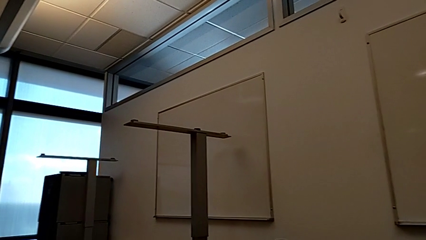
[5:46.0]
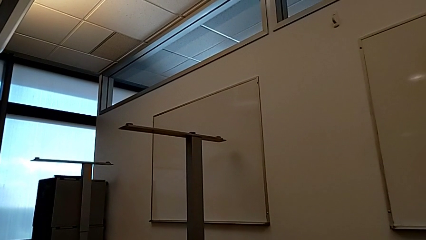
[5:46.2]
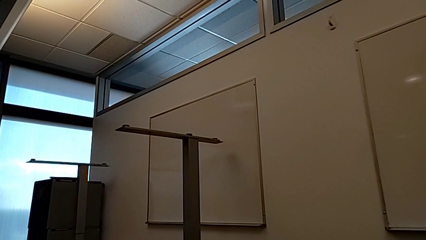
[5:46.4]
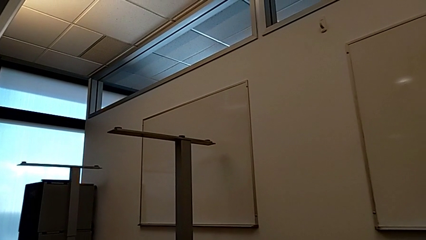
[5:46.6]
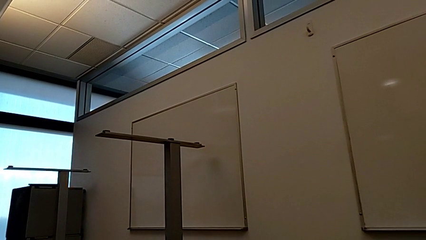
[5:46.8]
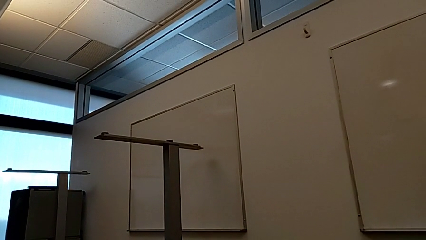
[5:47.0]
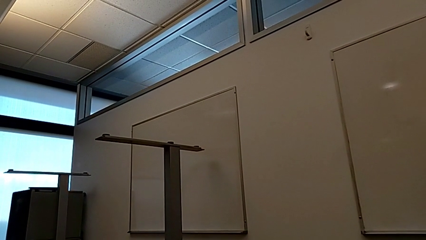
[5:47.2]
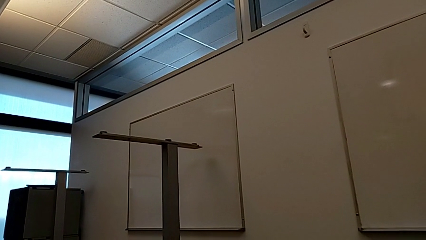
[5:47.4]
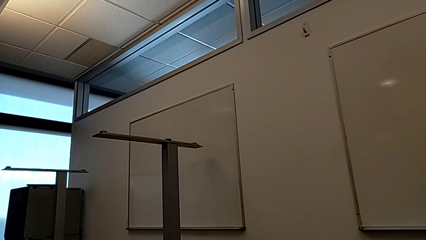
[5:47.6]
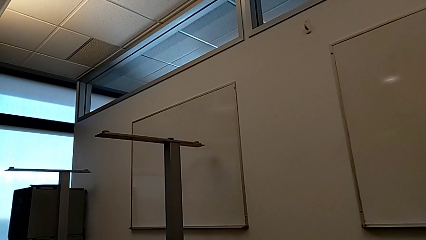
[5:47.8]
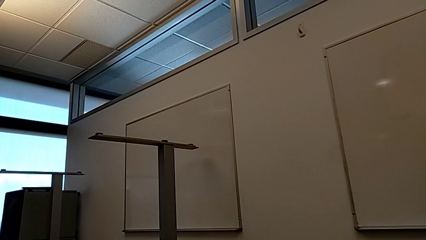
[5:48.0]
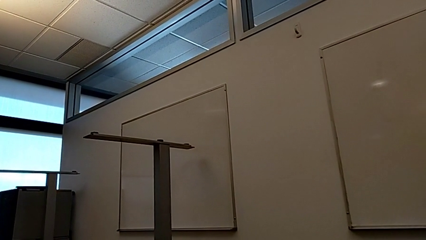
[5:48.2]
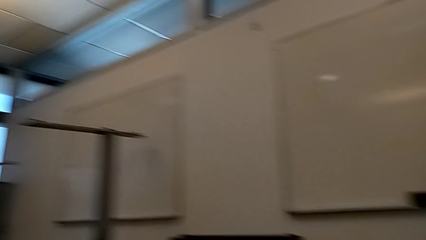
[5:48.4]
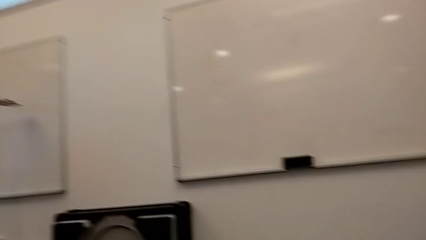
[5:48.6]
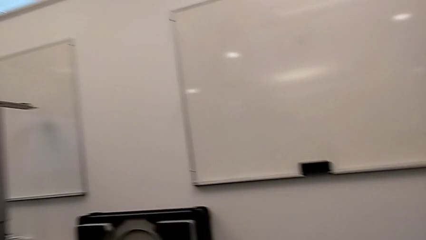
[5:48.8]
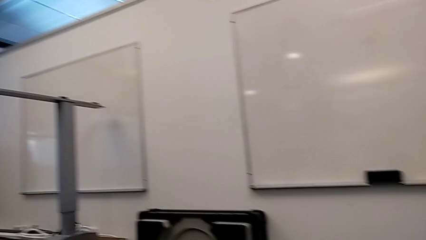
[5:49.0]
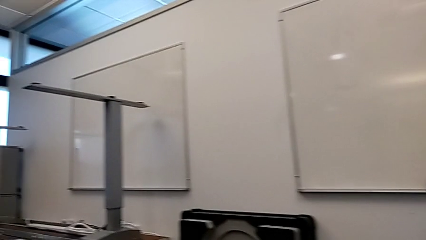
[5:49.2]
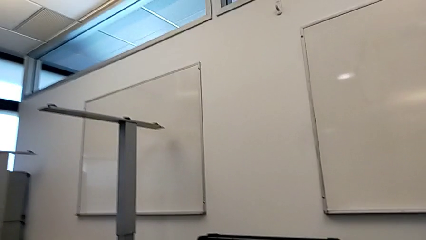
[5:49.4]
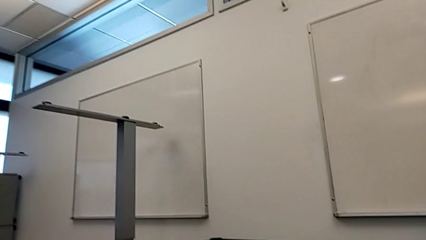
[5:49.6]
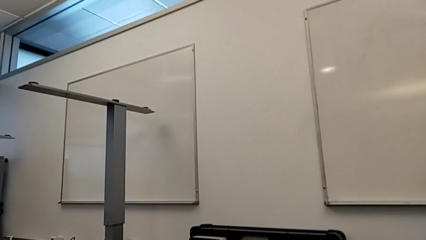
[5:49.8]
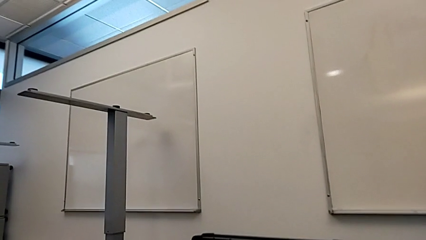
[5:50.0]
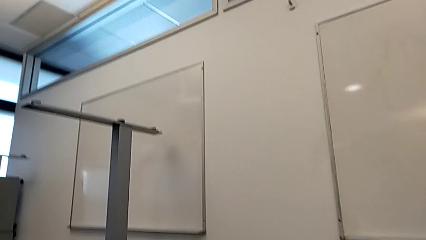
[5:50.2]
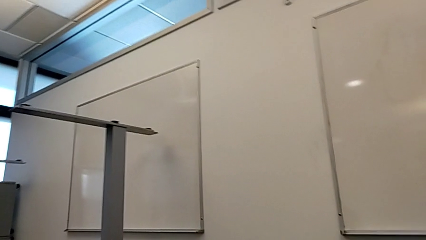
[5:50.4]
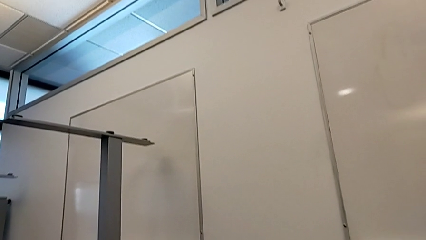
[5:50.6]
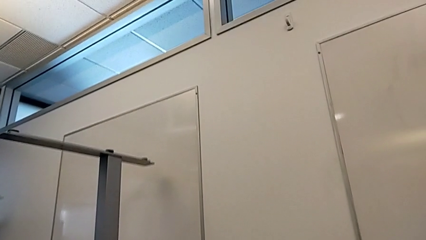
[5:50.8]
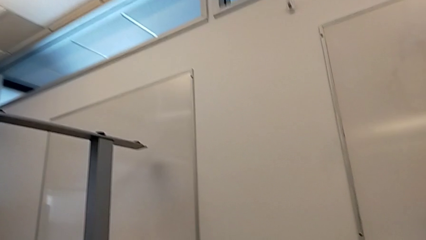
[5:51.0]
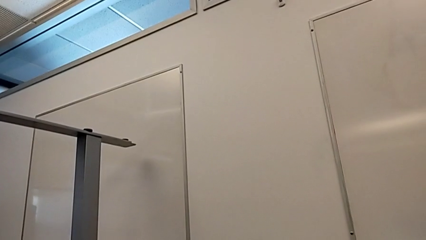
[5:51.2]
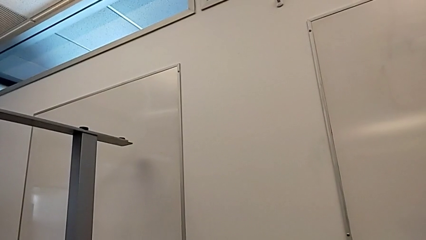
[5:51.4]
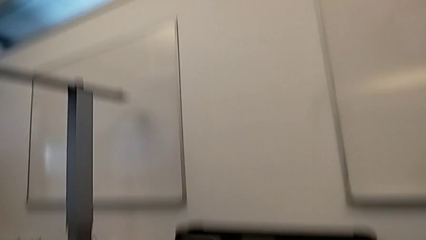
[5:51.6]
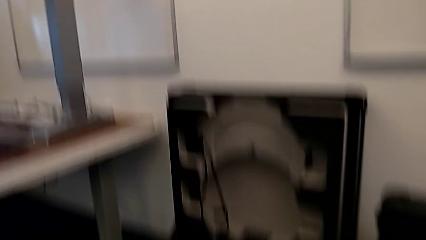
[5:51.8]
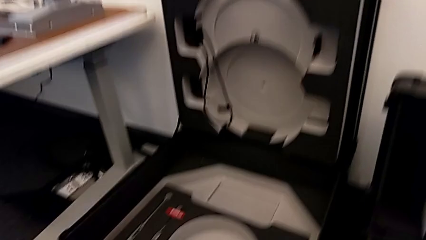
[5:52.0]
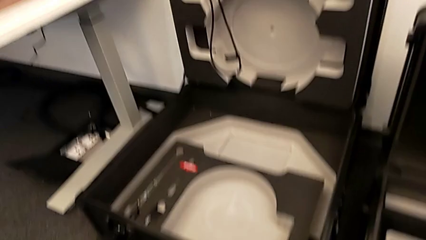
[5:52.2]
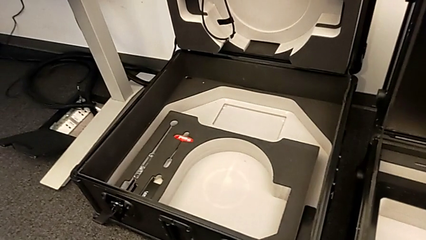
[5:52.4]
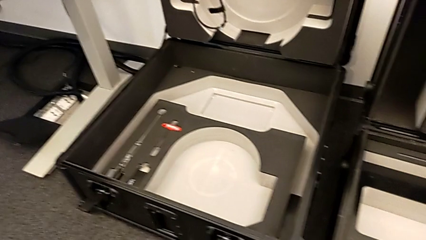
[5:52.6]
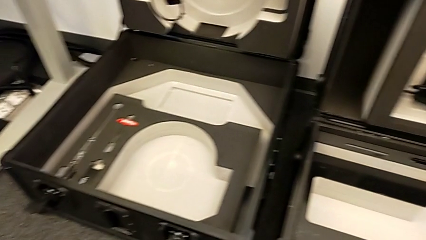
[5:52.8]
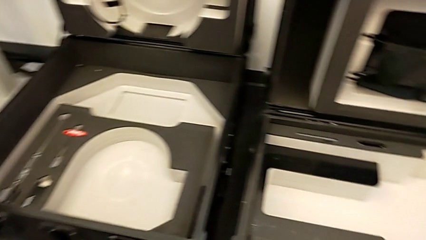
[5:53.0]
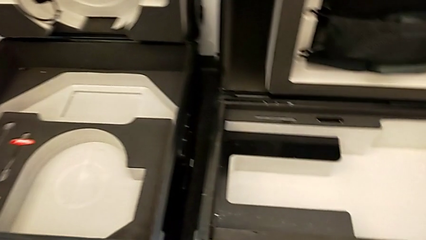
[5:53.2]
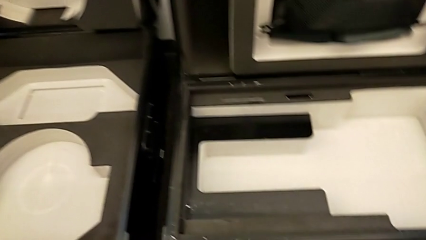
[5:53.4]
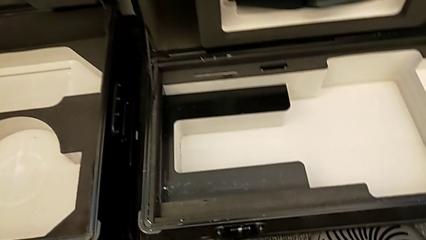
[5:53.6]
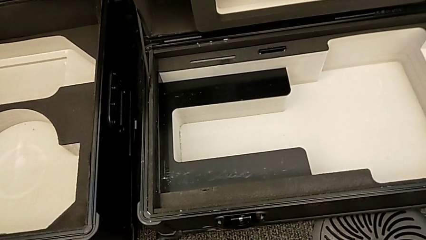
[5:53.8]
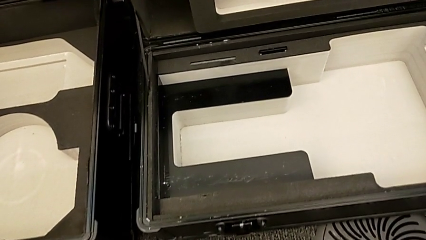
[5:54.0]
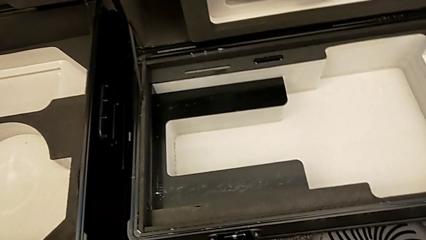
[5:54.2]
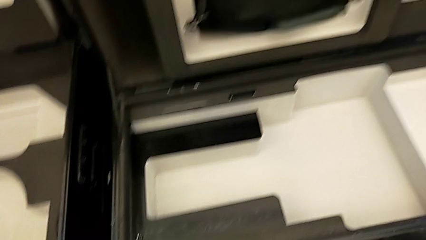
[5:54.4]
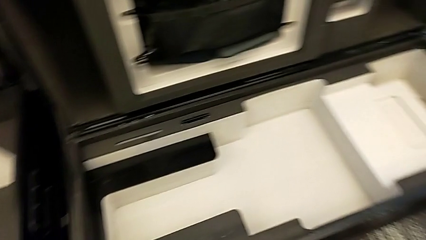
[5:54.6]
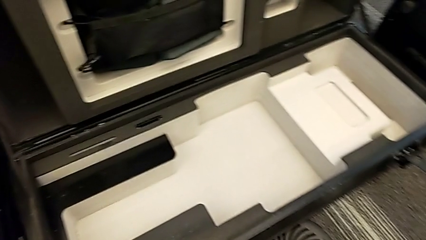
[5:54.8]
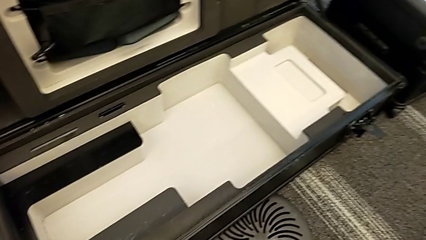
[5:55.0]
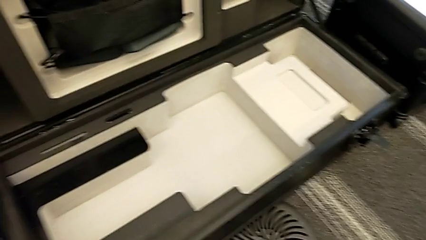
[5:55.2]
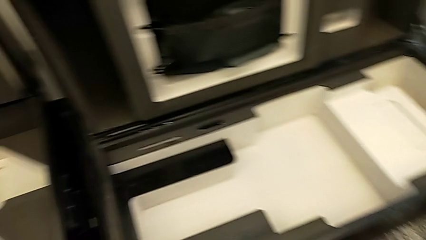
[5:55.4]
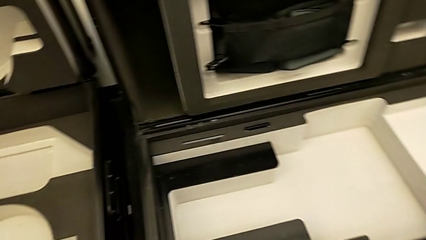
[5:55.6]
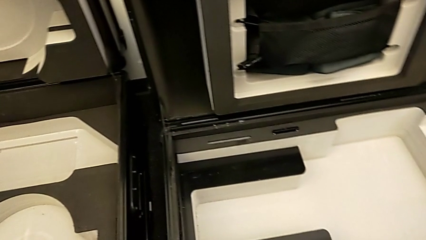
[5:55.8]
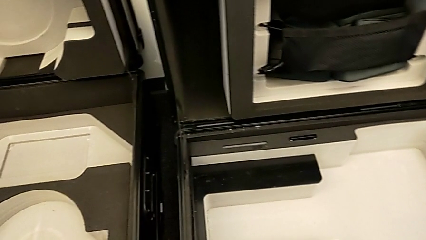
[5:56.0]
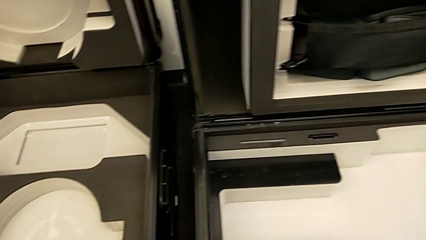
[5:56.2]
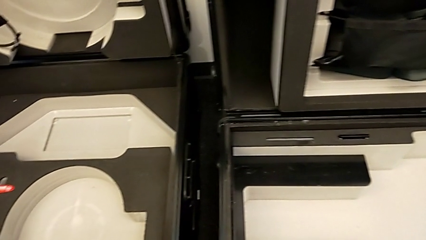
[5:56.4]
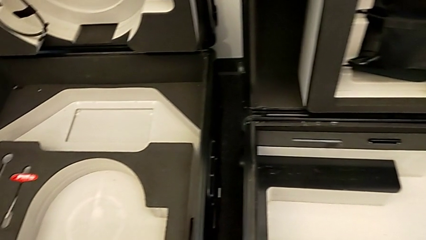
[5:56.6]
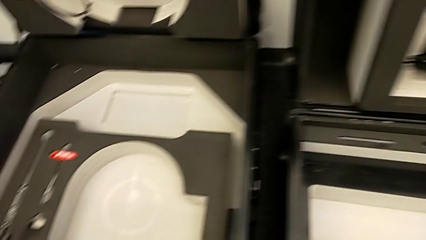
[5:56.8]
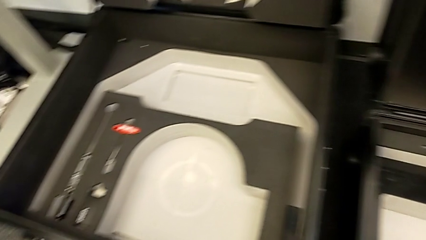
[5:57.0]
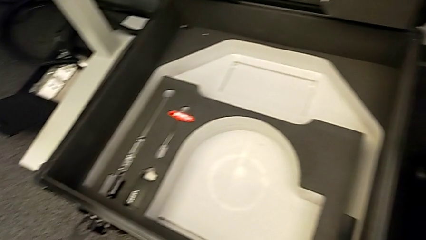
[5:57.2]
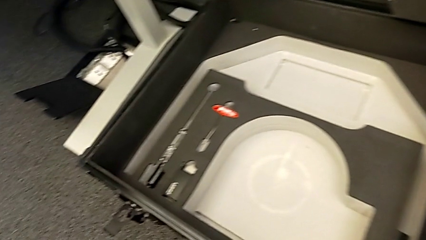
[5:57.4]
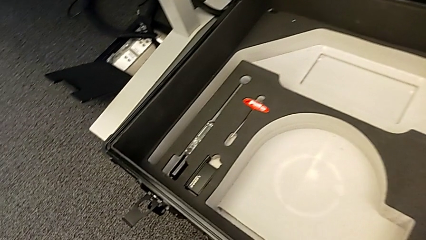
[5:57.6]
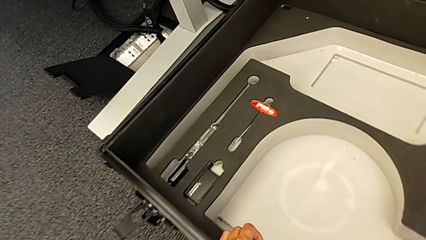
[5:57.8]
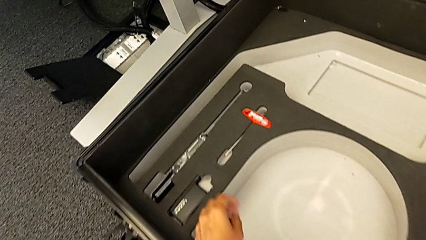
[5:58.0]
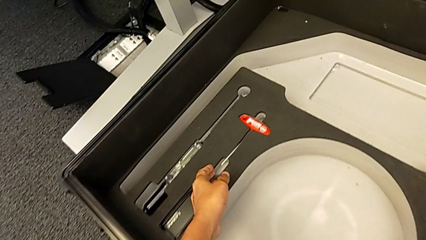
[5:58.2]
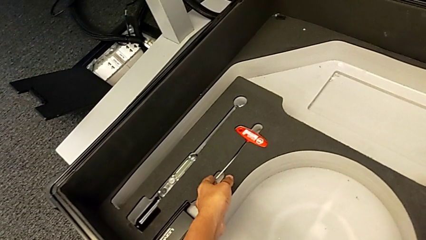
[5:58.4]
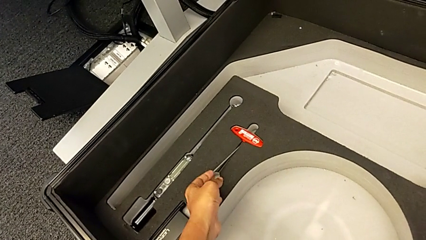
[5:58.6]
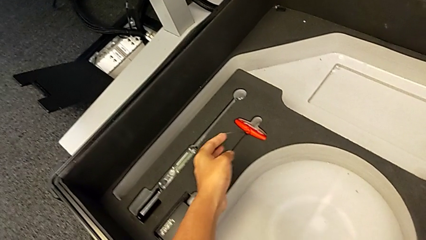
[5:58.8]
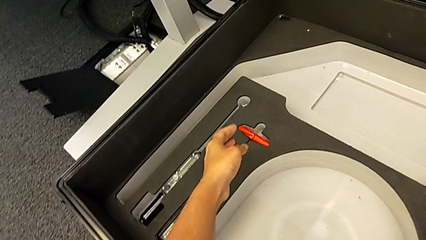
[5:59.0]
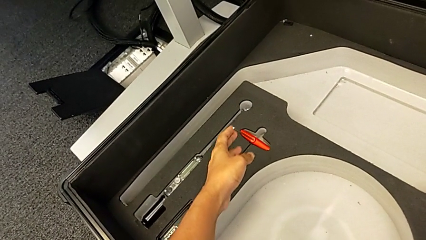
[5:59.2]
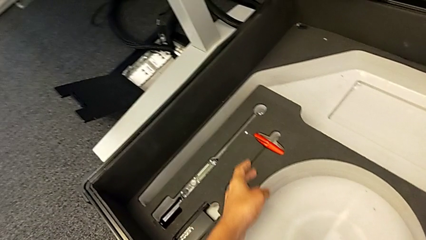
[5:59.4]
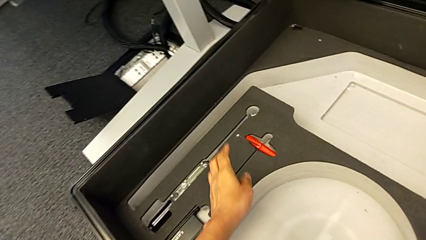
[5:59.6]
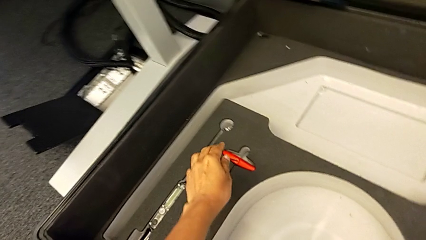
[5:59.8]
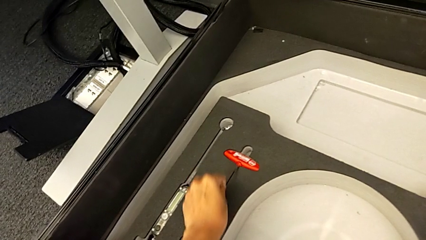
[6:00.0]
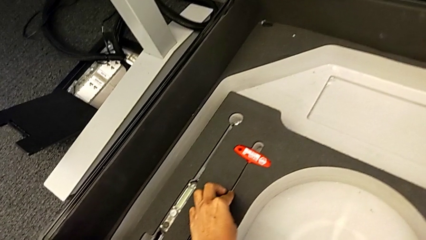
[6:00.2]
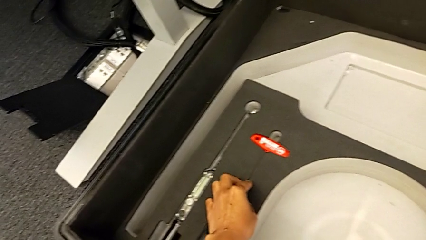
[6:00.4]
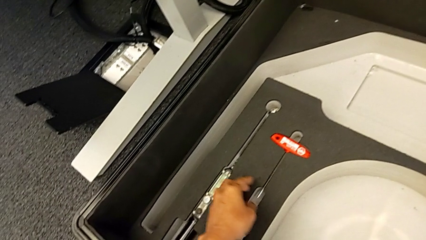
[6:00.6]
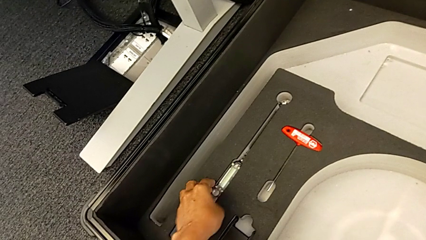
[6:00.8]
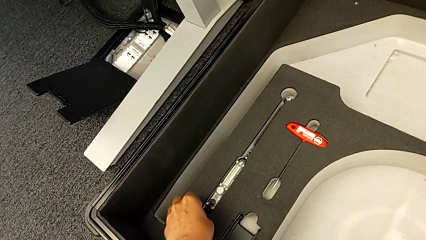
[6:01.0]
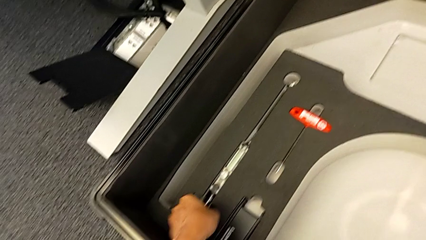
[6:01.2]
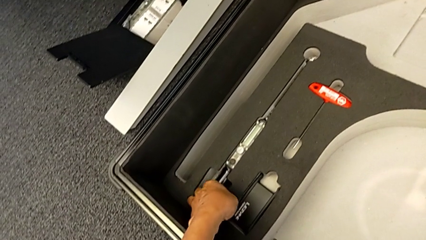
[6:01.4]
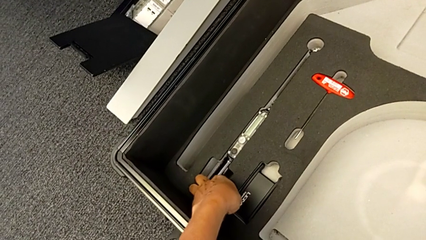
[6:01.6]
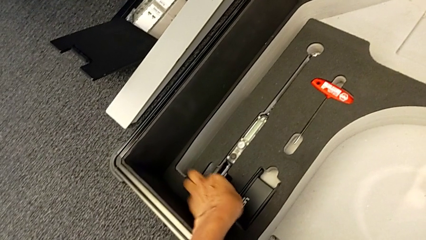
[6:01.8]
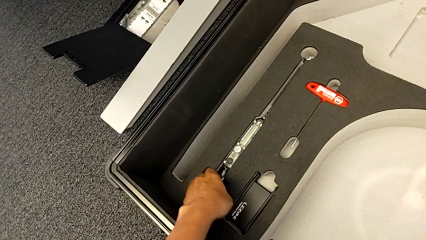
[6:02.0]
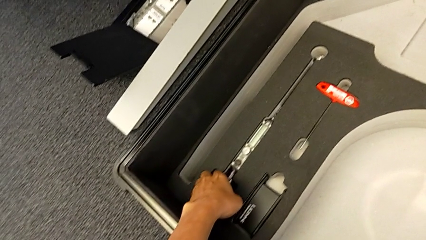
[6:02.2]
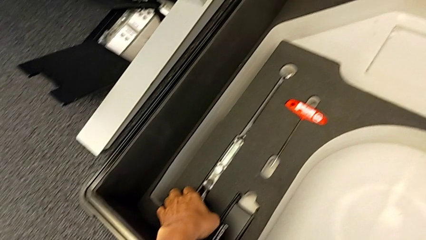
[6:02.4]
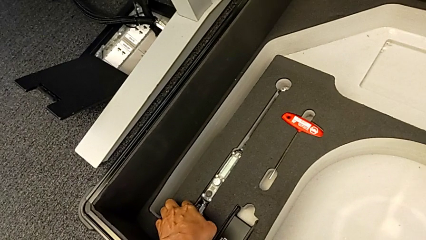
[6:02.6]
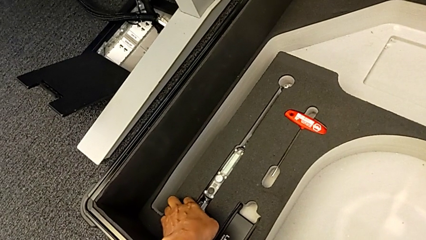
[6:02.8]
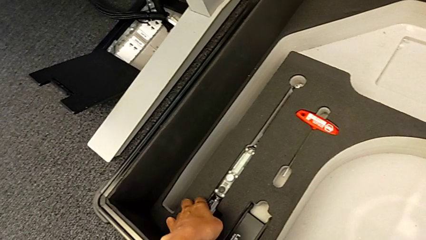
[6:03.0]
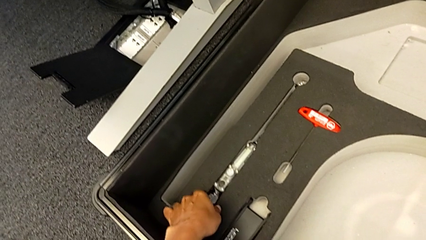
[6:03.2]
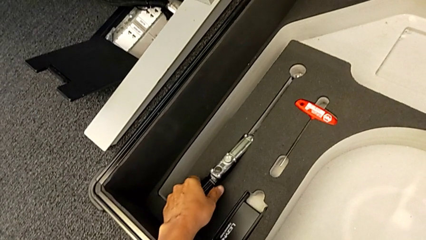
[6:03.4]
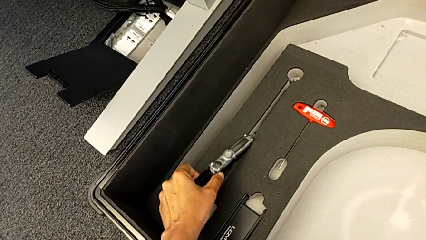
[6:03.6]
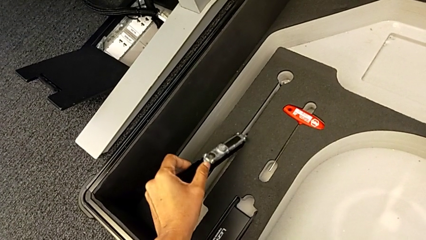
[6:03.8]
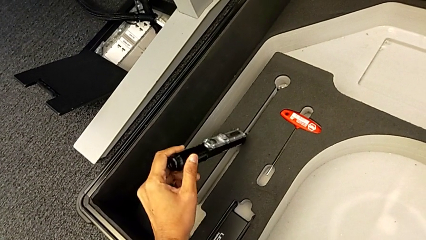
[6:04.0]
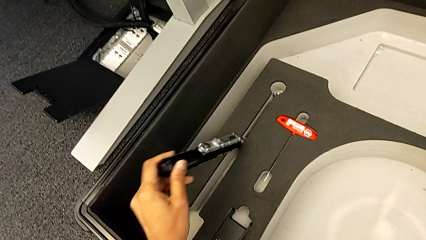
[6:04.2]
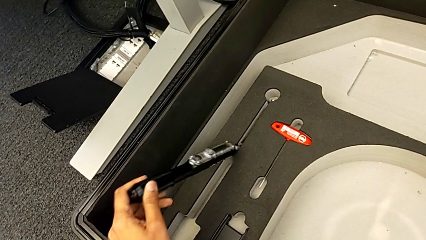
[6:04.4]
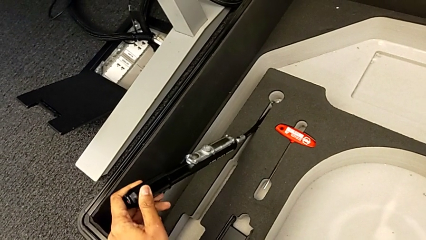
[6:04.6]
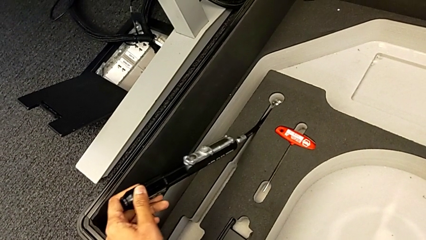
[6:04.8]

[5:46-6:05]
The camera wearer is attempting to pull out the bottom M6 body. They wrongly inspect the wheel box.
